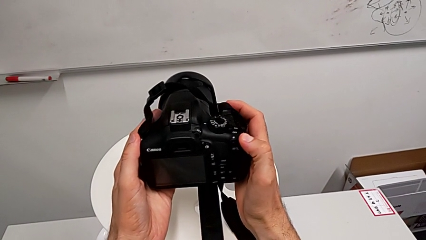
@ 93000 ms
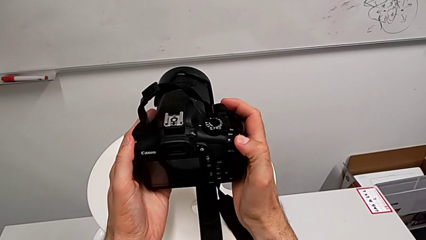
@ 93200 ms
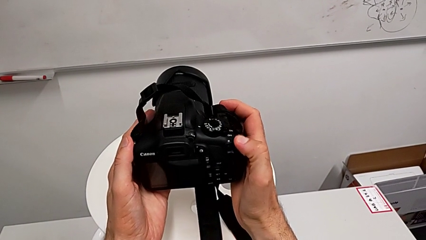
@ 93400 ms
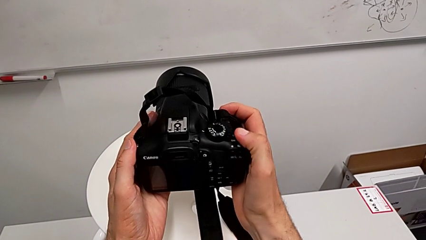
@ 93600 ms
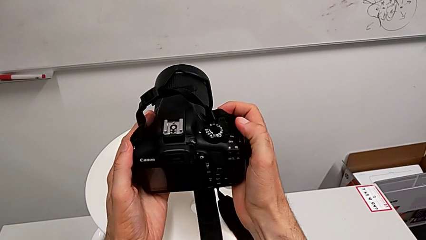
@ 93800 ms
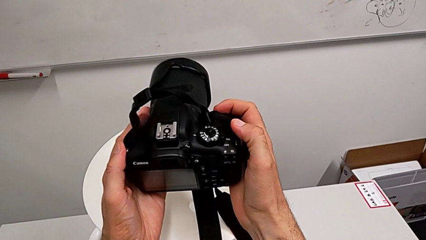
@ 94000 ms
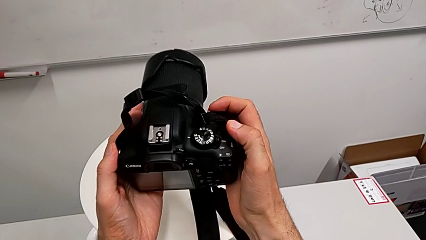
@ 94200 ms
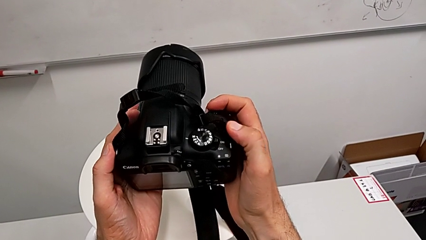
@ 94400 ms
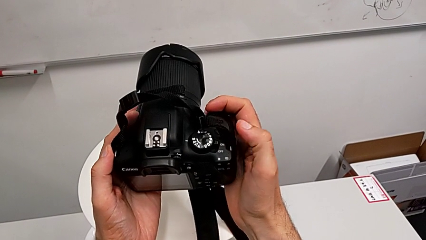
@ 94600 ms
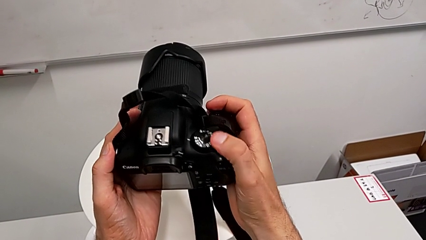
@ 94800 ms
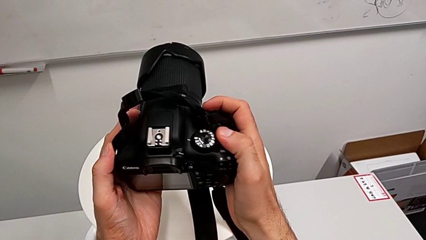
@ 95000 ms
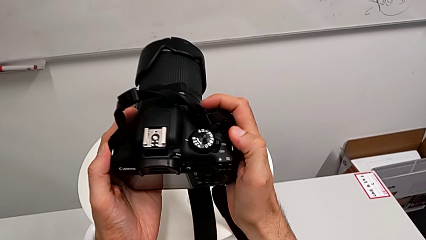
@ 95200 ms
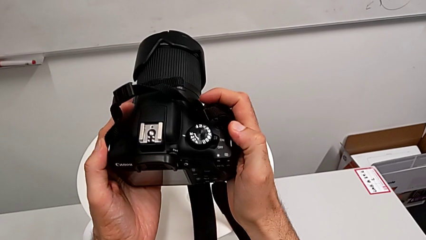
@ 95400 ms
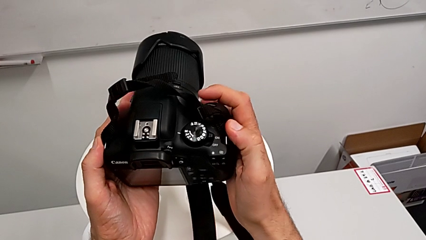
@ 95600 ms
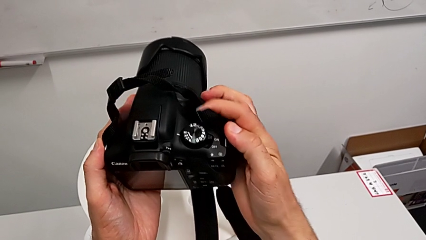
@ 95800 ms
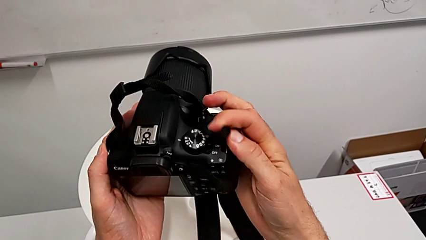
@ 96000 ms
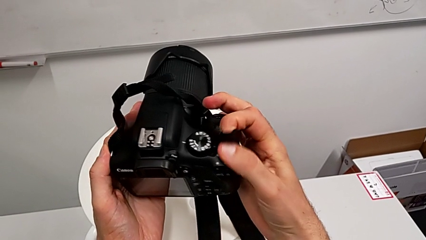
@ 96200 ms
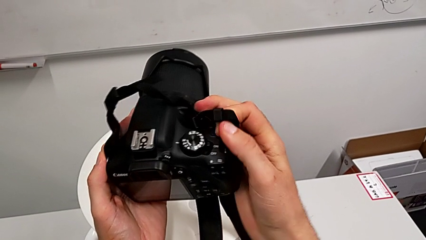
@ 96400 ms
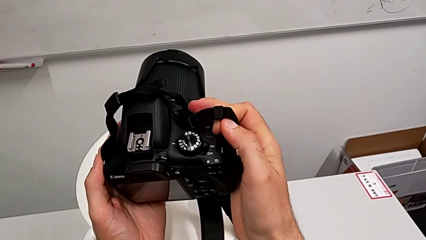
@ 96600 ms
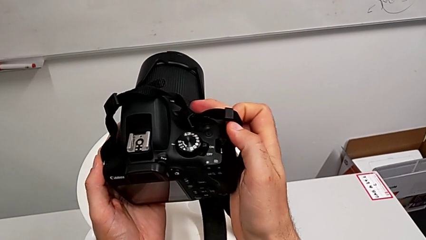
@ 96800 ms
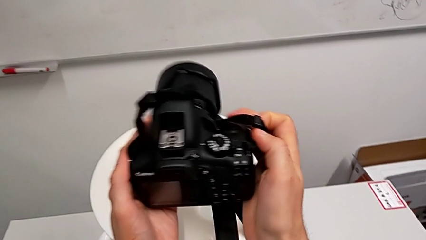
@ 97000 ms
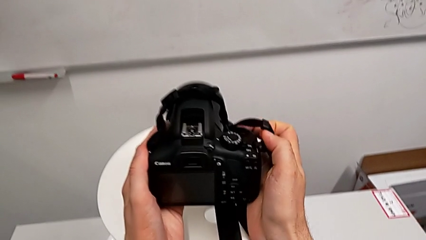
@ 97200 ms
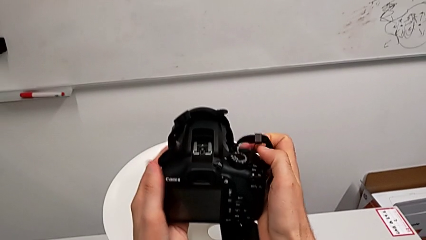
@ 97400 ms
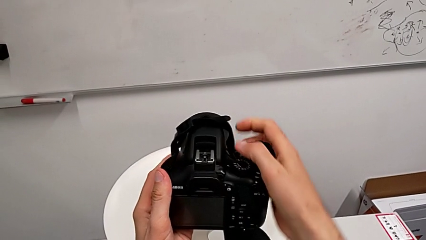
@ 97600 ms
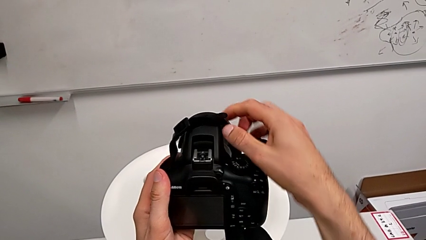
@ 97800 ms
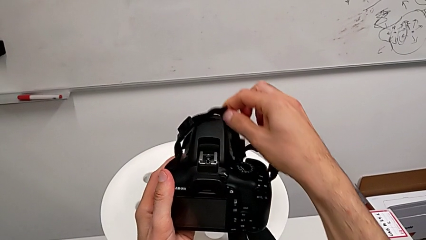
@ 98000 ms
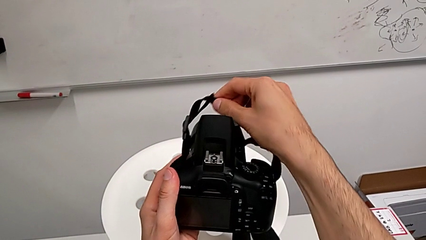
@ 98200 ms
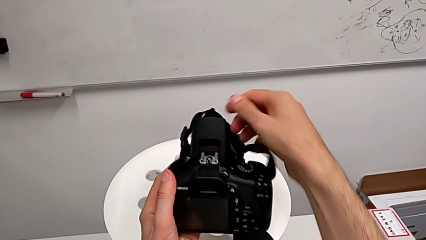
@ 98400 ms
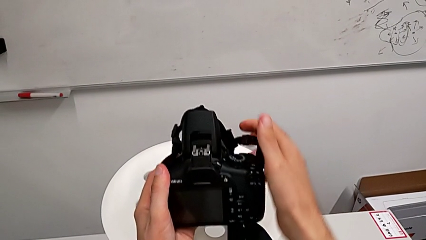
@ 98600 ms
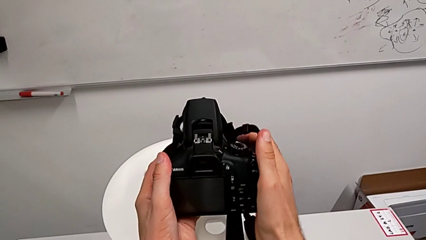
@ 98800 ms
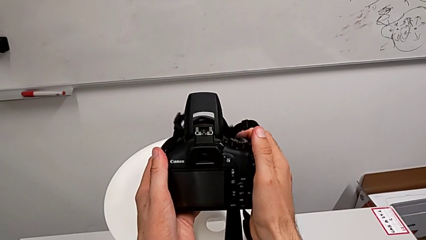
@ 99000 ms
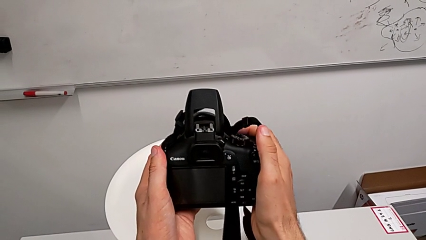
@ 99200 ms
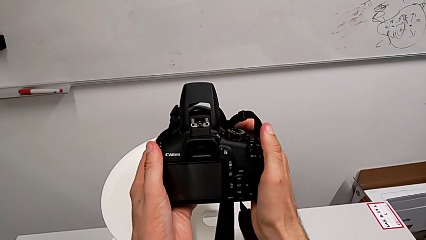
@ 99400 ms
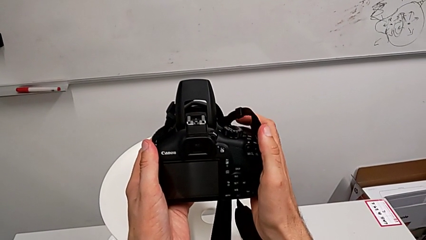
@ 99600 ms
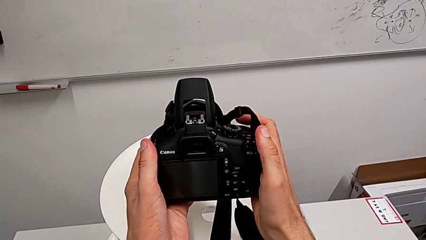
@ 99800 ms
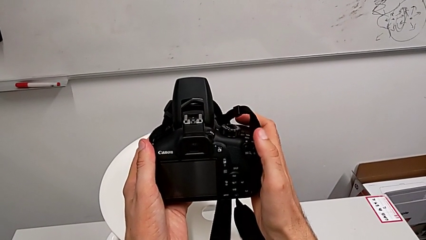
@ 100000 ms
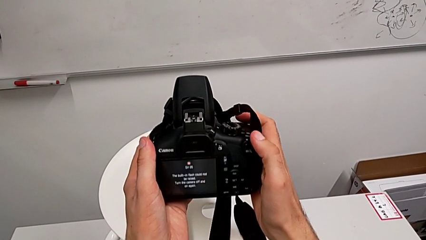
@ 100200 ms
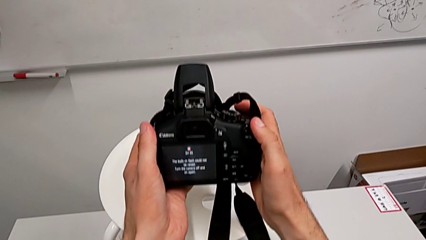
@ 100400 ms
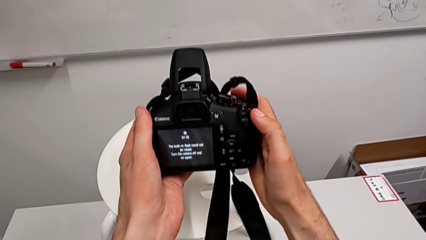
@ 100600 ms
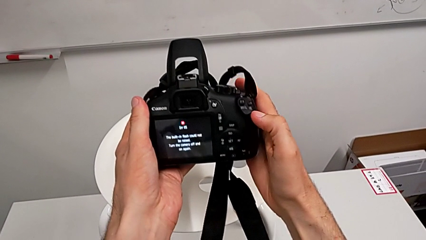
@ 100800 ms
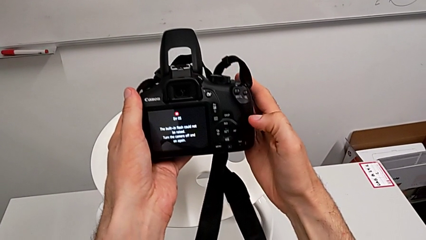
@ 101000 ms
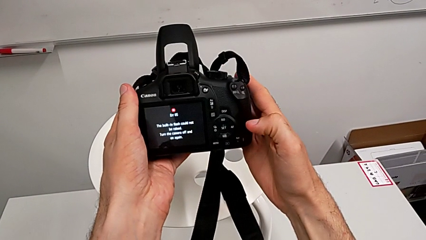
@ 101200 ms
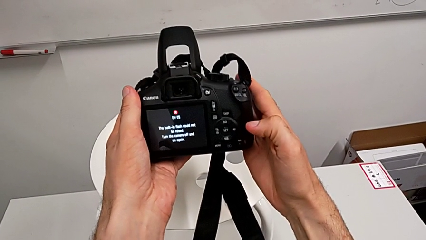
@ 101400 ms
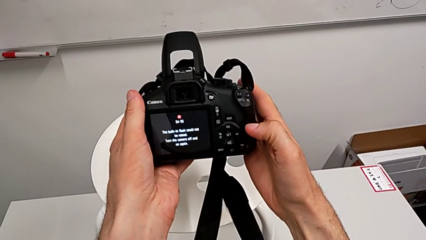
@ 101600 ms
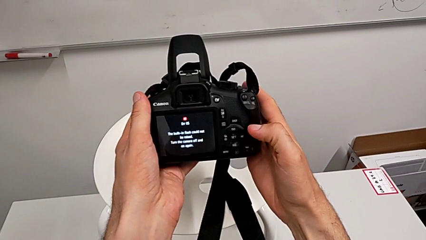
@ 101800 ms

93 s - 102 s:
The camera wearer is turning on the DSLR. They keep inspecting the DSLR and press the button.

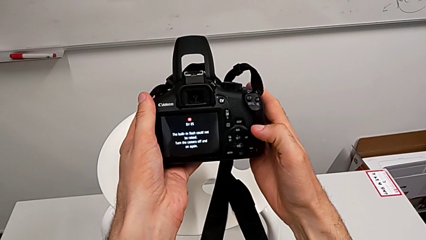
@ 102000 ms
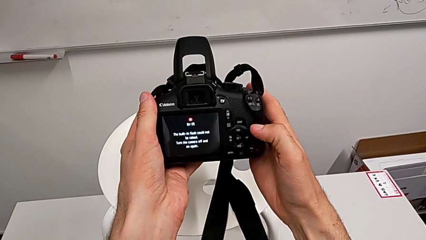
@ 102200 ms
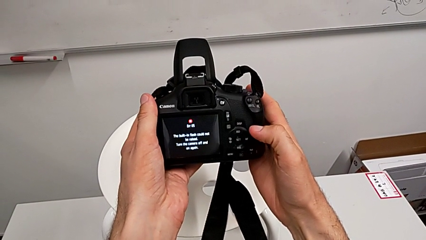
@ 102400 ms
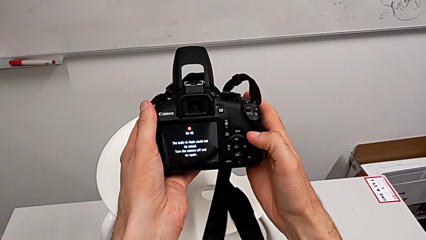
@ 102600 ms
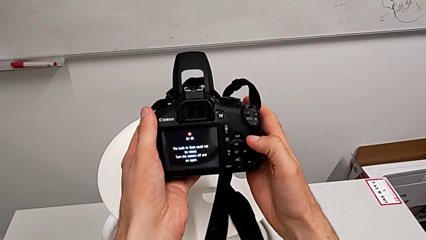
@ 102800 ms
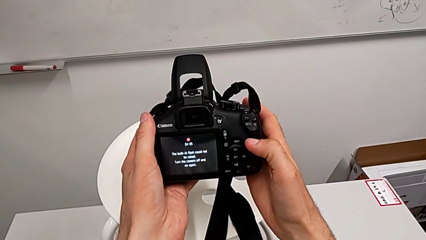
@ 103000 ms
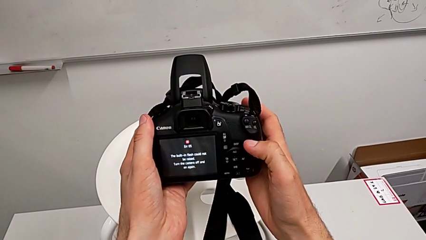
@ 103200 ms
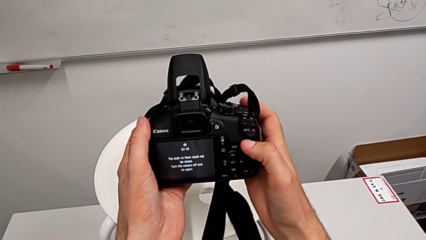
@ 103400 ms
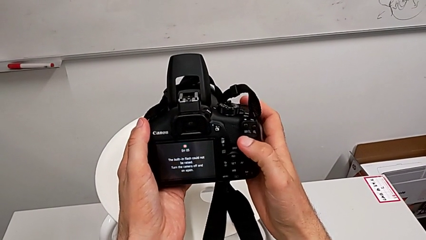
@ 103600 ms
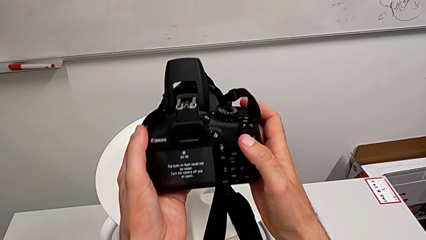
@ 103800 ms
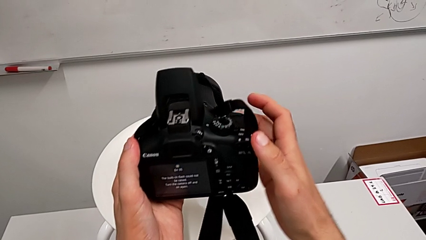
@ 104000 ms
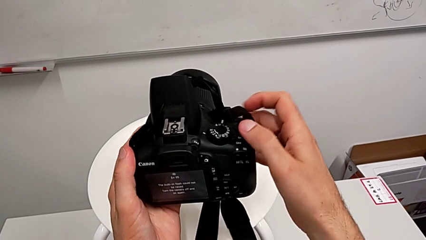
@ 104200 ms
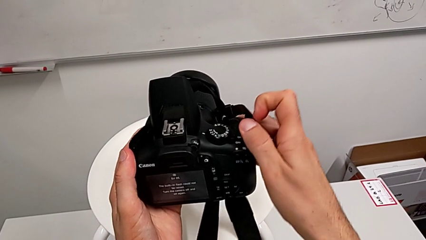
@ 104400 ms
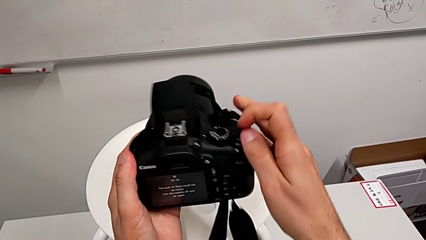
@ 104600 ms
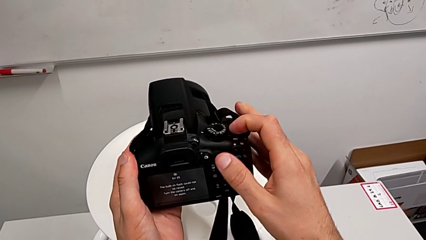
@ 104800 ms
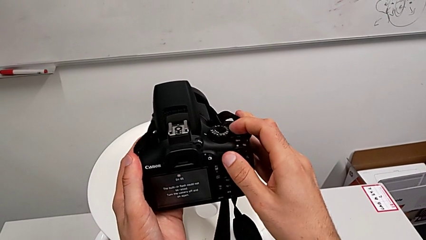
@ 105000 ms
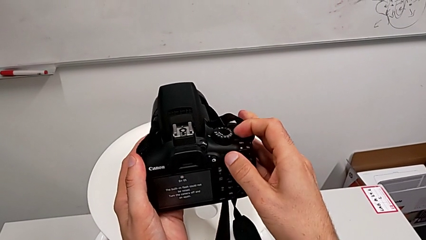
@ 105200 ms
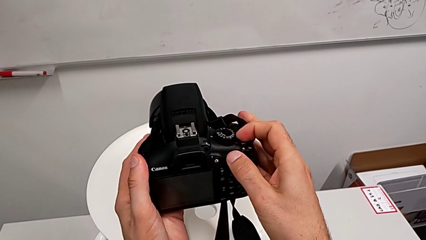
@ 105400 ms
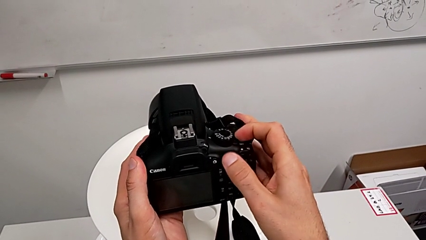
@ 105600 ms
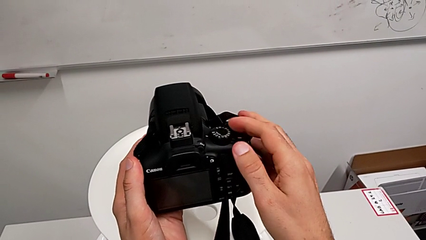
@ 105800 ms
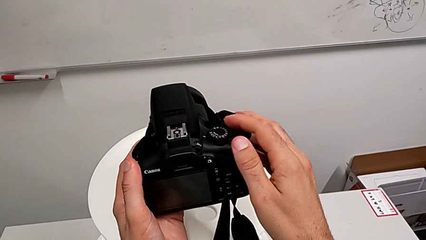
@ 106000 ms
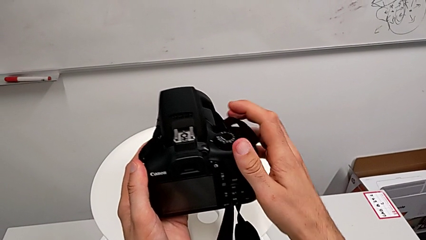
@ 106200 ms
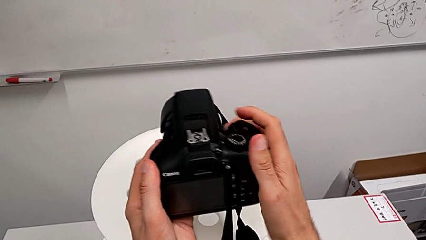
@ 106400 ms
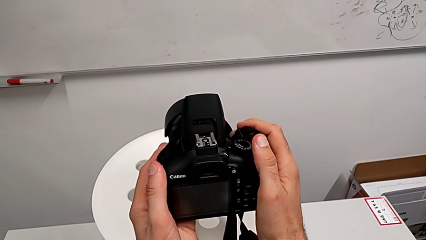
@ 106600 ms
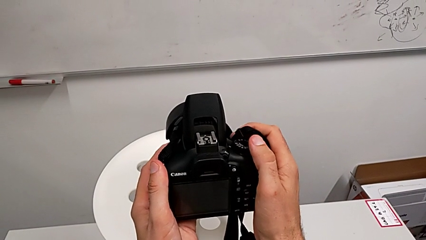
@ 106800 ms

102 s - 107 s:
The camera wearer turns off the DSLR. They lift the DSLR and slide the power button.

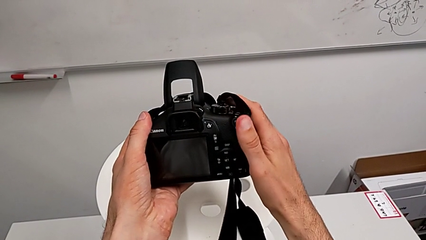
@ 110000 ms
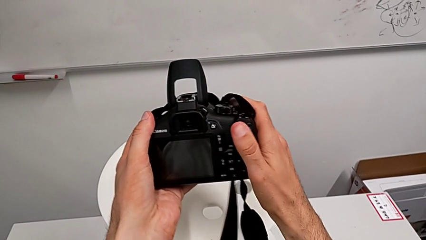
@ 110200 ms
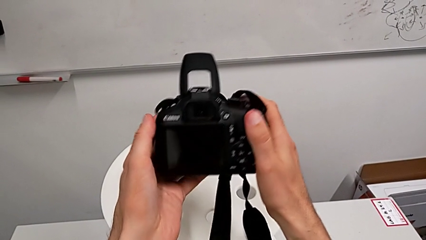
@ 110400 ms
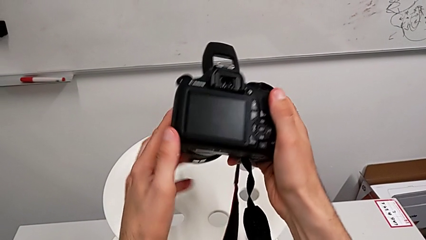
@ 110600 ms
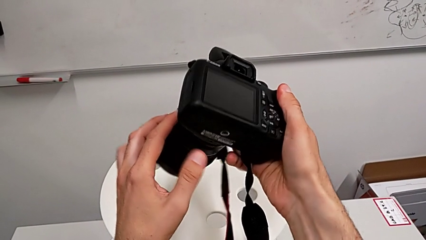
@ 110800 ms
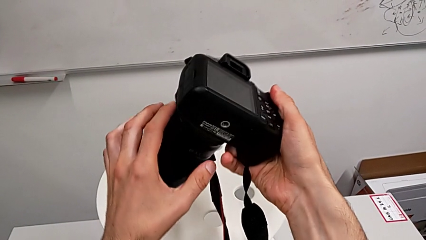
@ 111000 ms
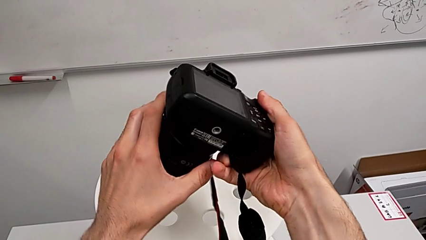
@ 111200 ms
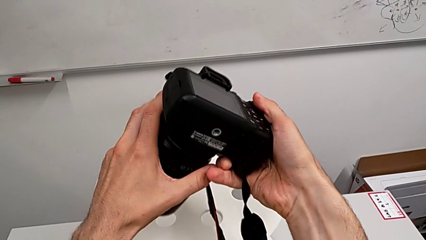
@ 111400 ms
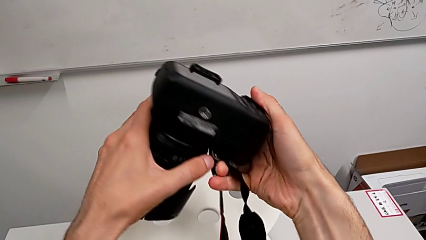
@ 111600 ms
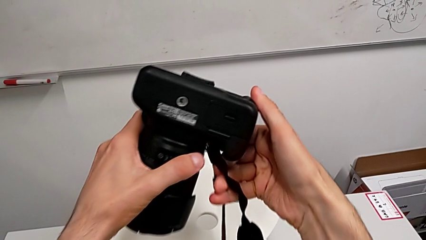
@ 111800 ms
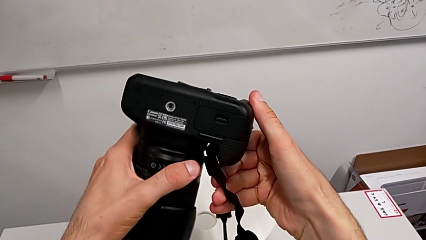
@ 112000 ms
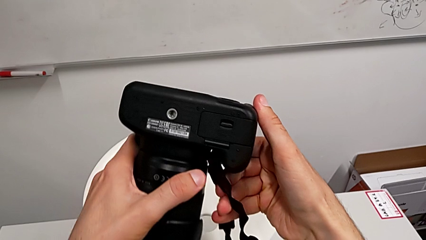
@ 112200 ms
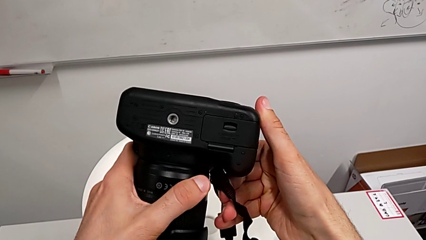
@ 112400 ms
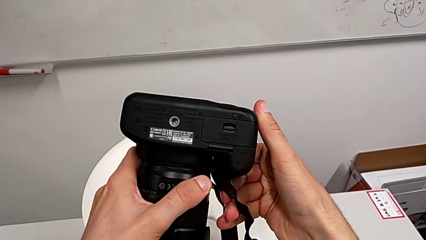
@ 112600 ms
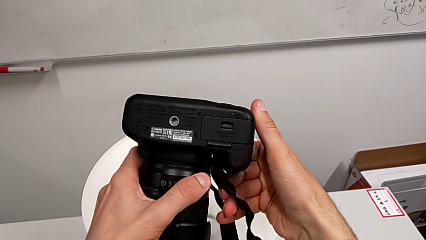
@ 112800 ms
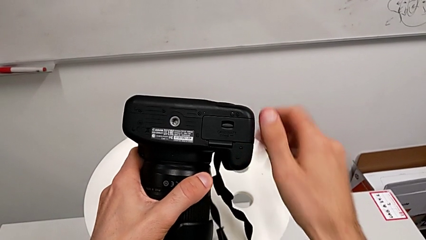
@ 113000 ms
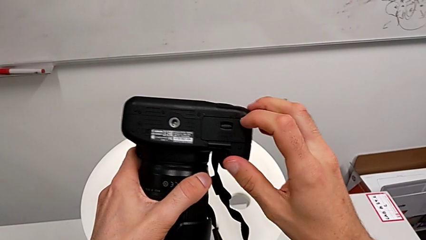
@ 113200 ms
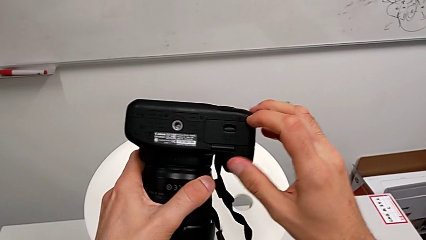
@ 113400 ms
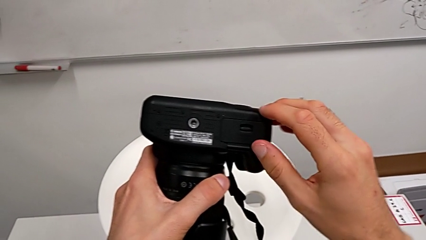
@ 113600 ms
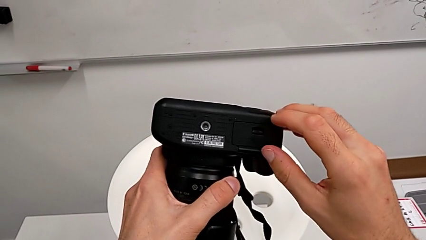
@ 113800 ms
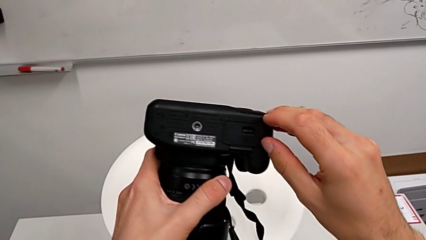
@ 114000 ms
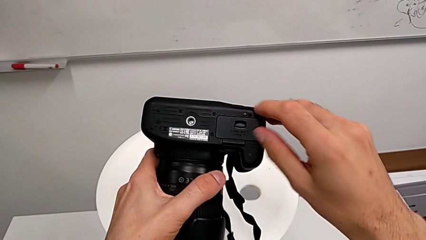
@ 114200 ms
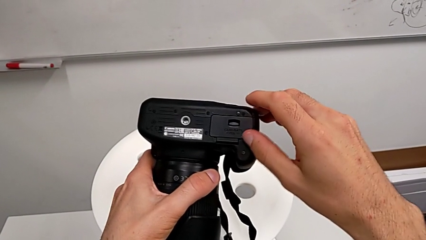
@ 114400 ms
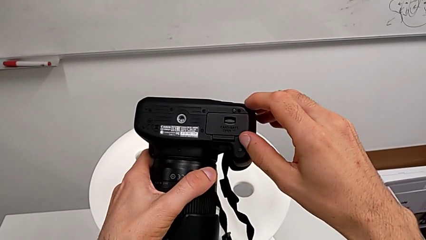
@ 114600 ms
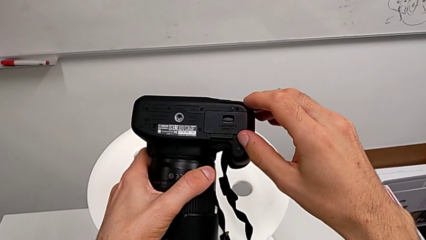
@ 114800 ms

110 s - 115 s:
The camera wearer is exchanging the DSLR battery. They rotate the DSLR and begin to pull the battery door.
